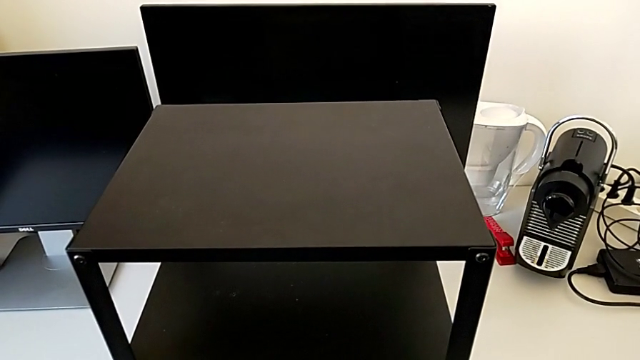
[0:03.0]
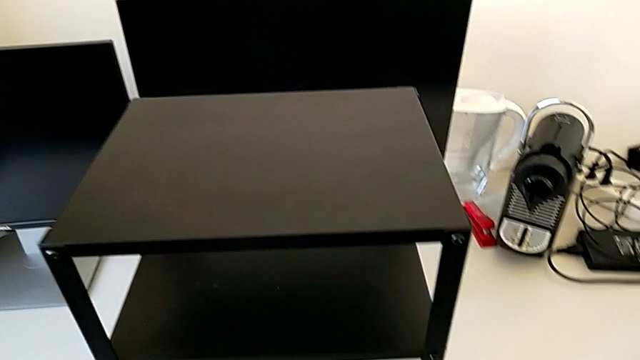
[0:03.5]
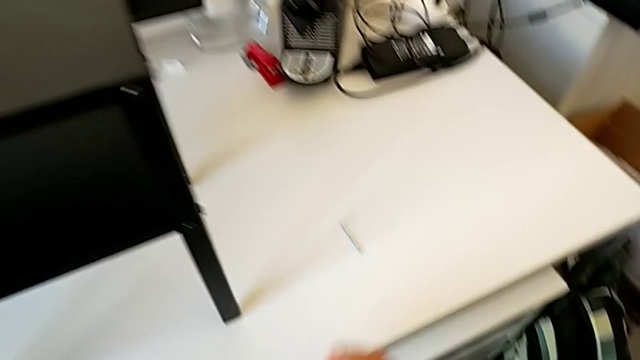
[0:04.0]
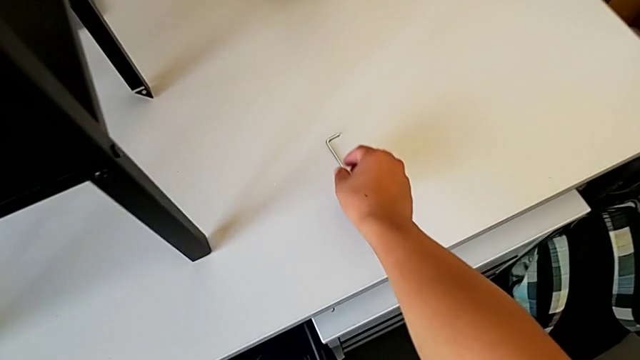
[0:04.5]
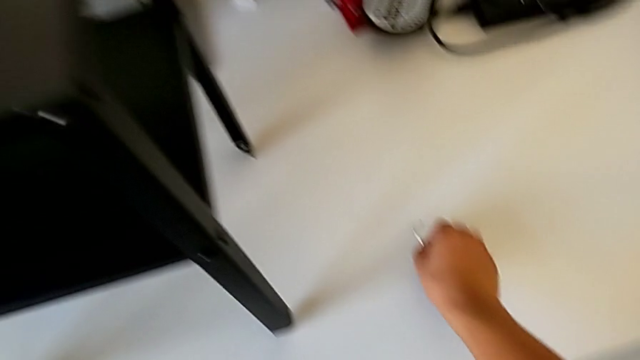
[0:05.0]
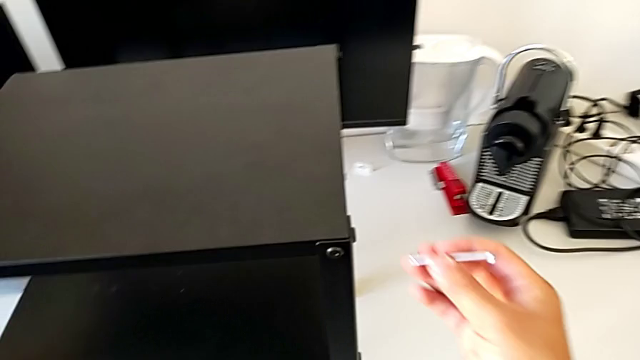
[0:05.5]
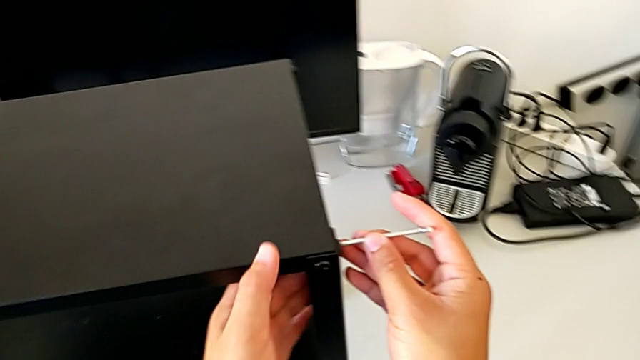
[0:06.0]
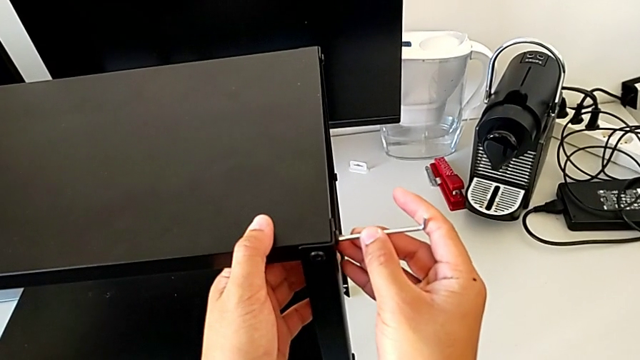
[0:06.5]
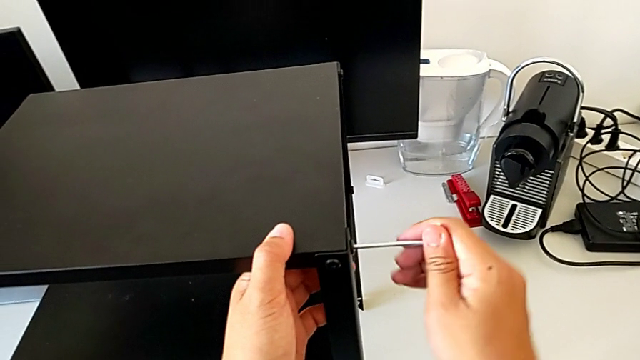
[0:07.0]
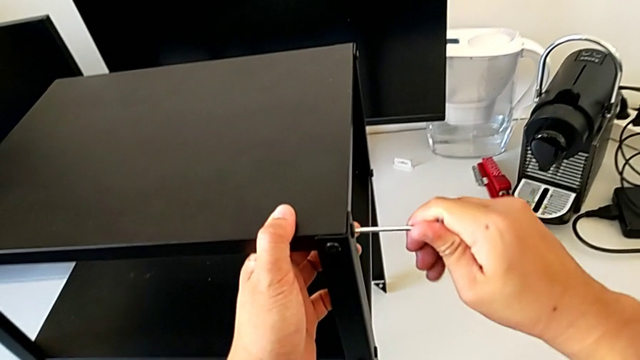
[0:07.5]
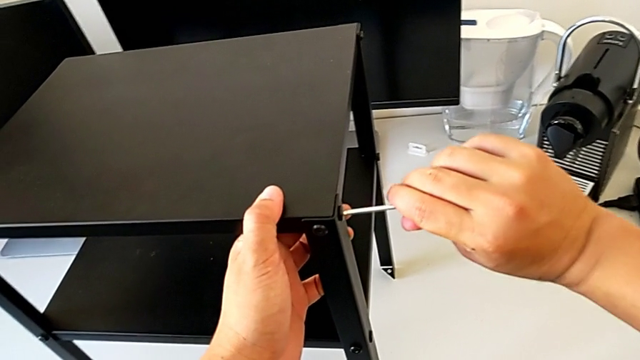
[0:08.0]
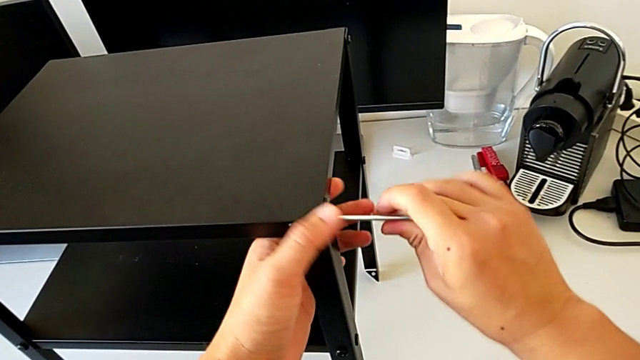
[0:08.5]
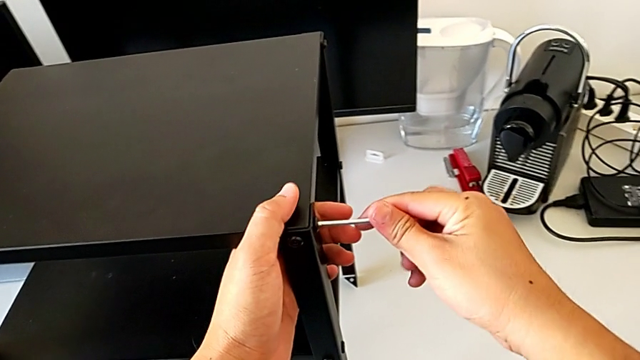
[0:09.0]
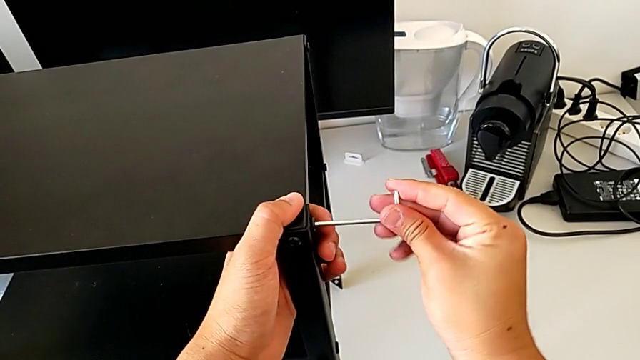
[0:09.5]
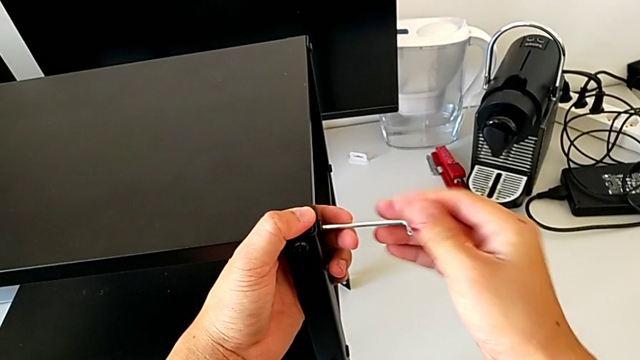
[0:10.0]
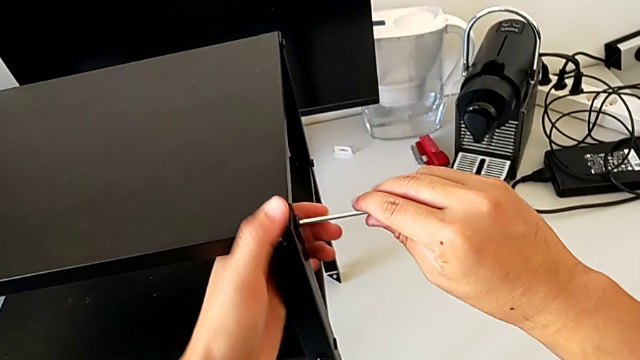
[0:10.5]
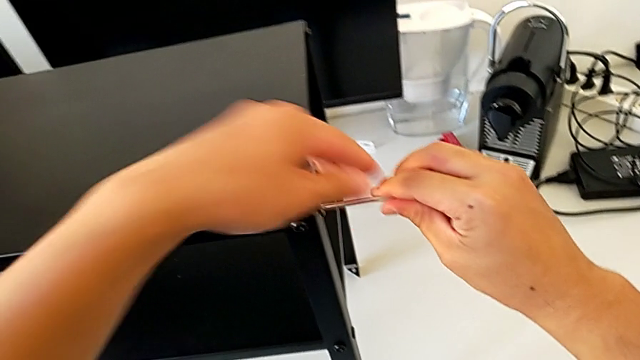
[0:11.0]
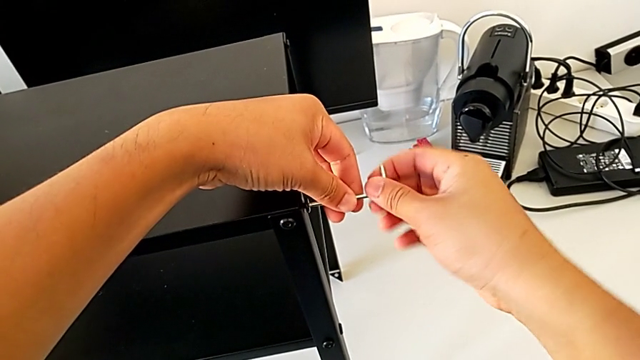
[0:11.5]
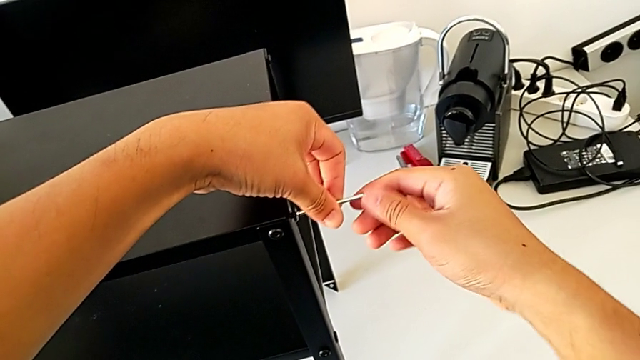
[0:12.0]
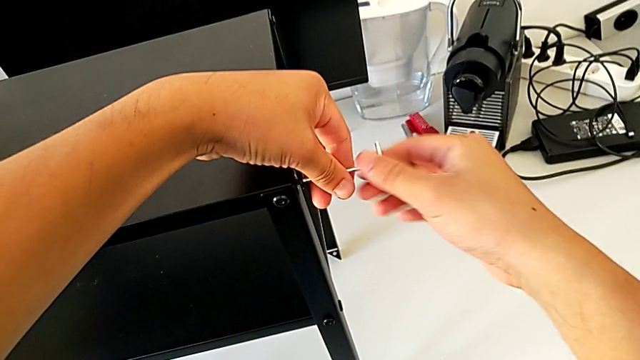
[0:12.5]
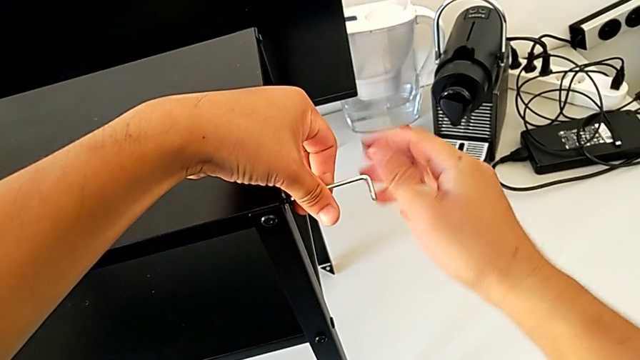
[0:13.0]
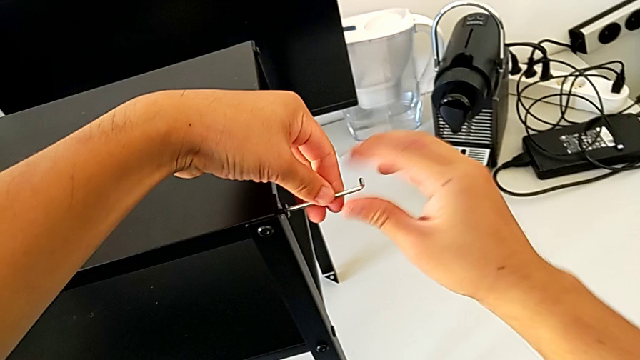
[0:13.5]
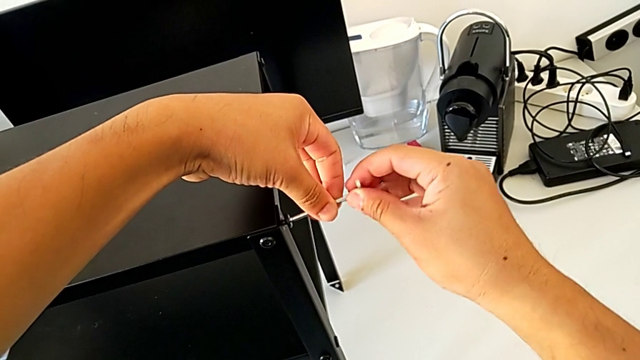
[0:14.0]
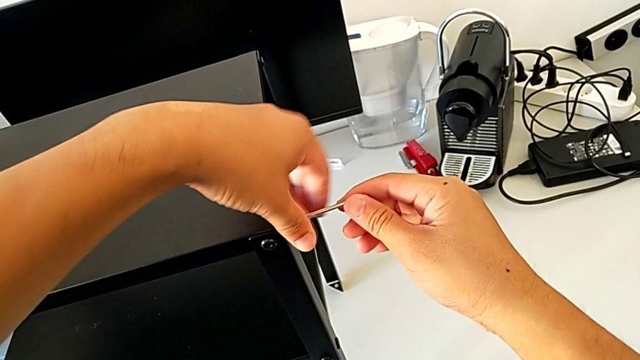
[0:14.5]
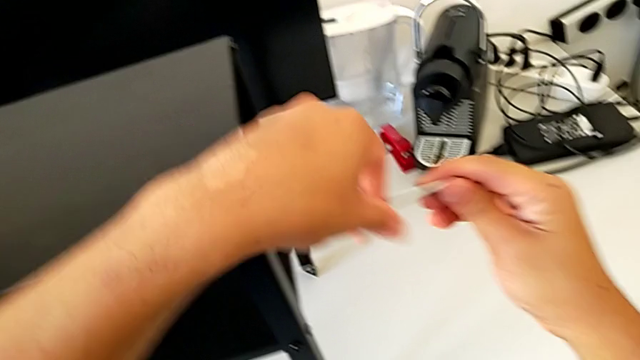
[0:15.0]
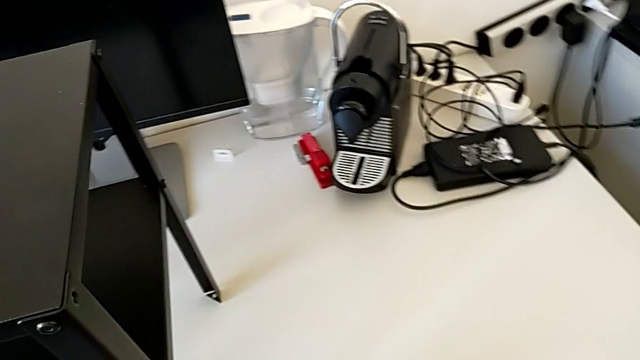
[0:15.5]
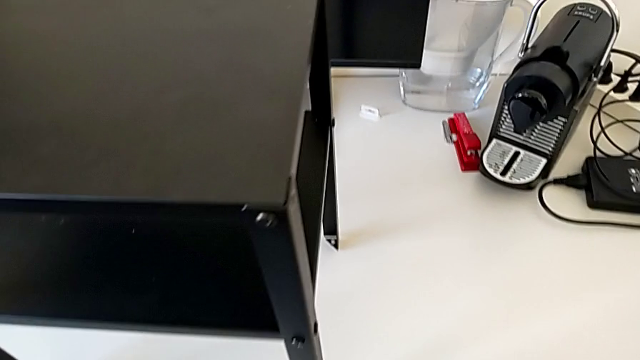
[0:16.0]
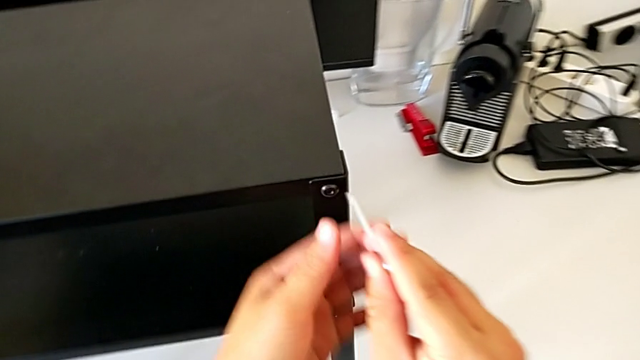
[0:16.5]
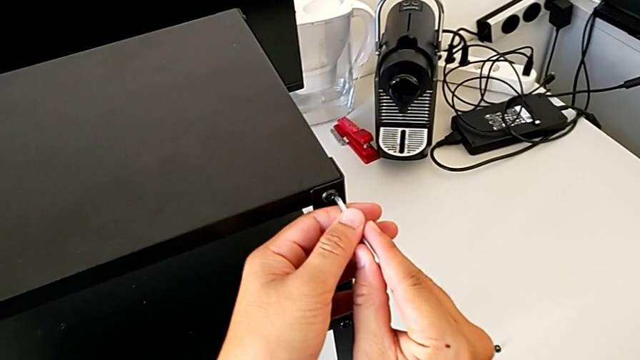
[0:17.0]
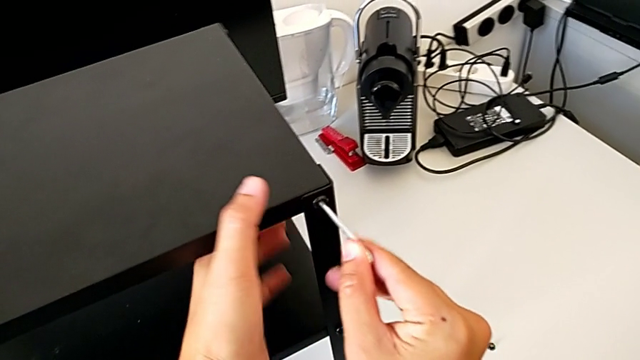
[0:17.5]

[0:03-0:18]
The camera wearer is disassembling the top table. They grab the Allen wrench, lift it, insert it, unscrew the hex socket head, disassemble it twice, place it and insert the Allen wrench.

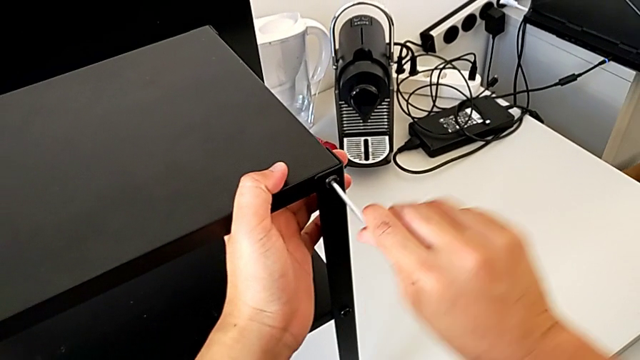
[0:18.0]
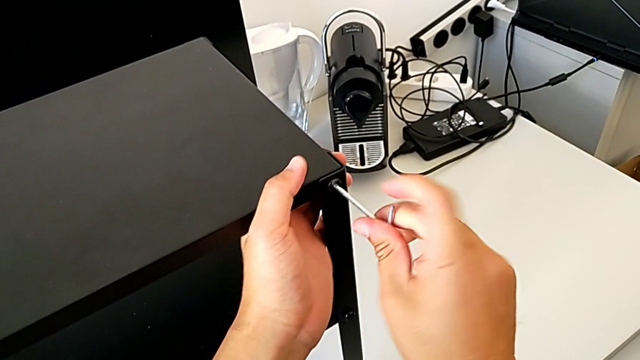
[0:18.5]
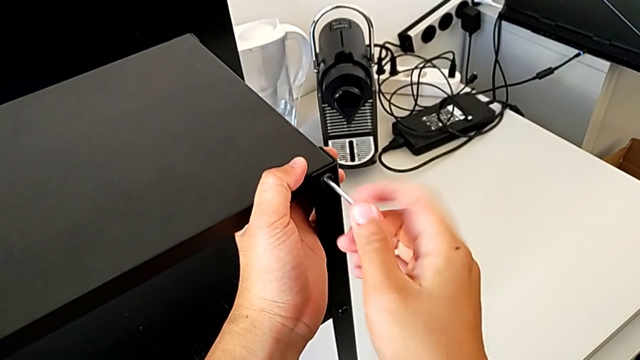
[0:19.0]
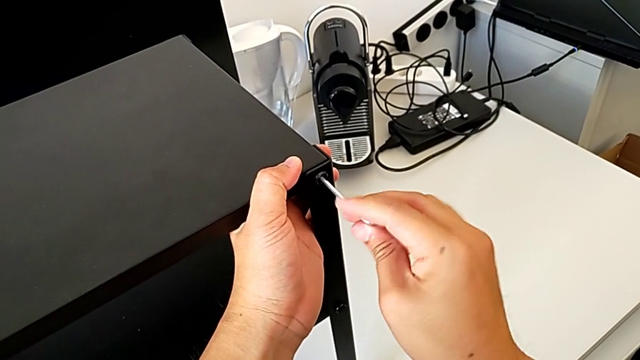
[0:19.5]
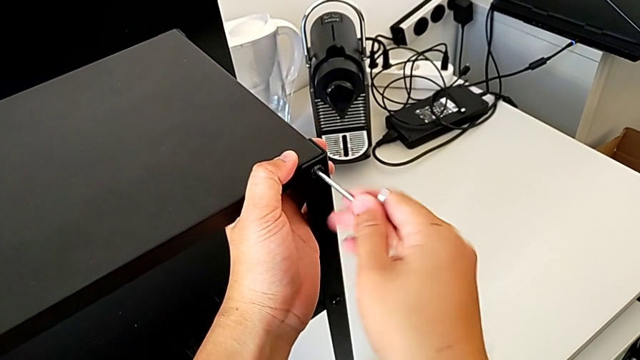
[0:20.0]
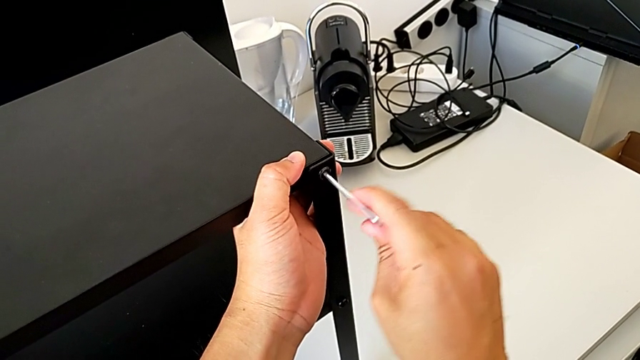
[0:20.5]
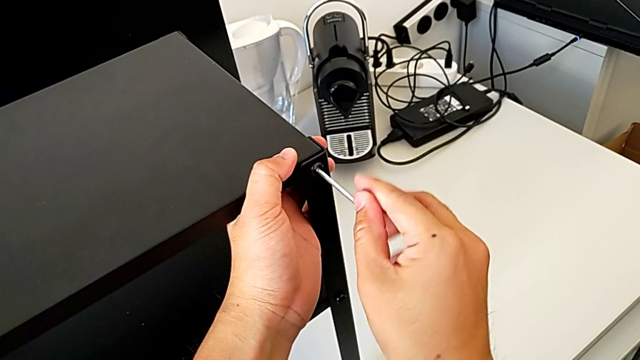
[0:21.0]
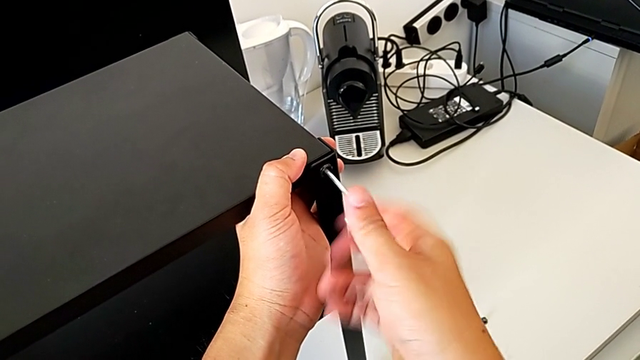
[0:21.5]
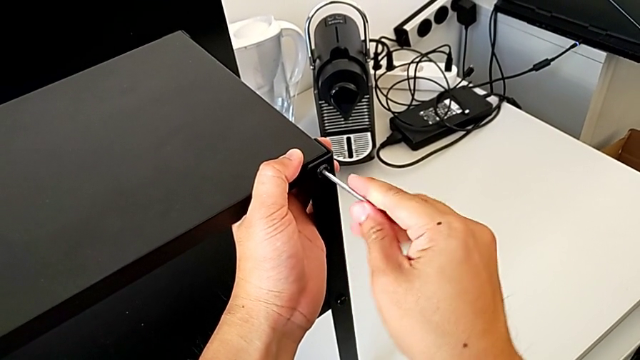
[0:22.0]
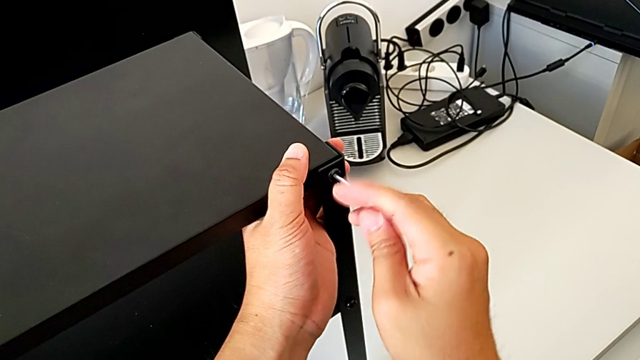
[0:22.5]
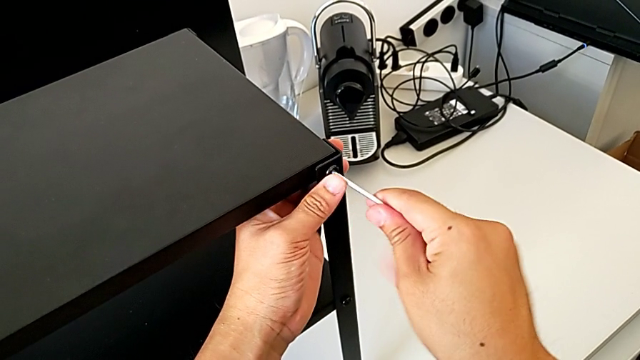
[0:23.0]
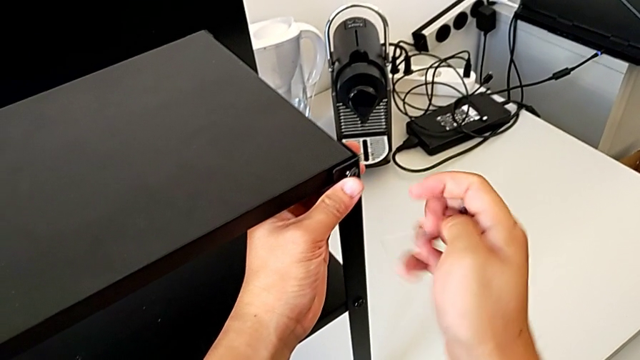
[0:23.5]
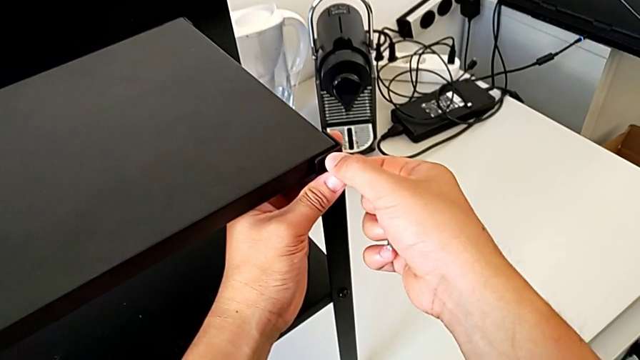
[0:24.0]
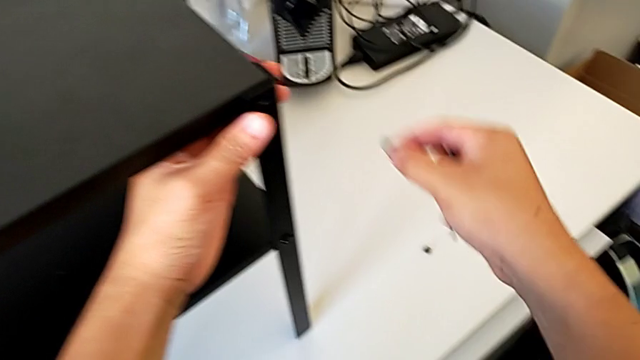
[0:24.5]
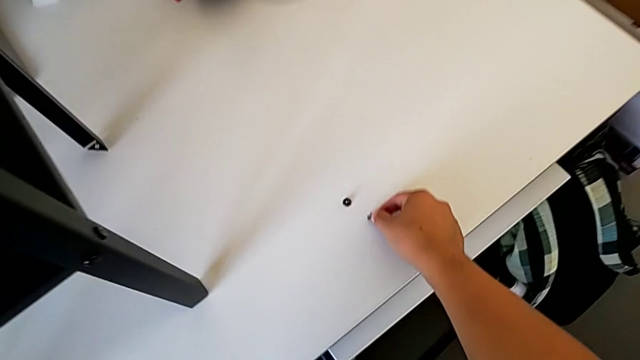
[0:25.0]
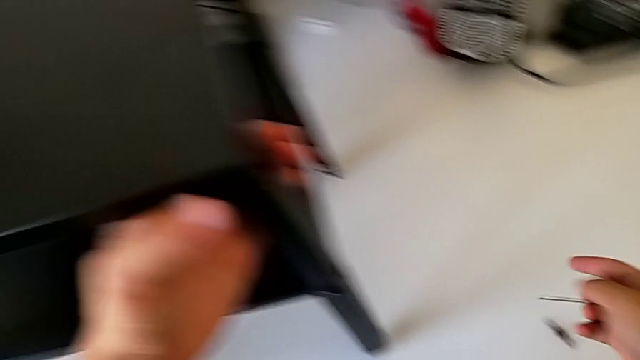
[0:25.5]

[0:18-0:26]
The camera wearer is disassembling the top table. They unscrew the hex socket head, withdraw the Allen wrench, disassemble the hex socket head, place it and approach it.
